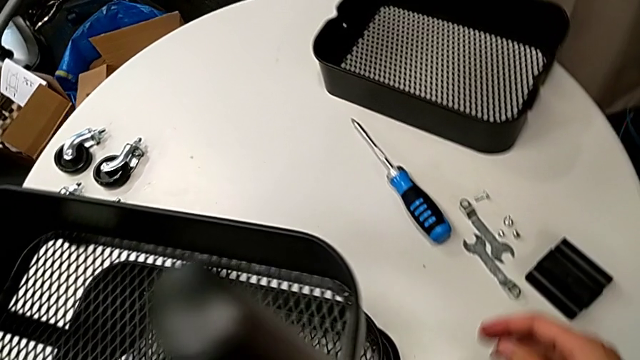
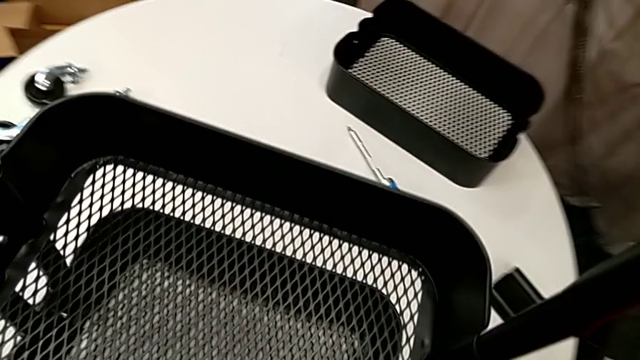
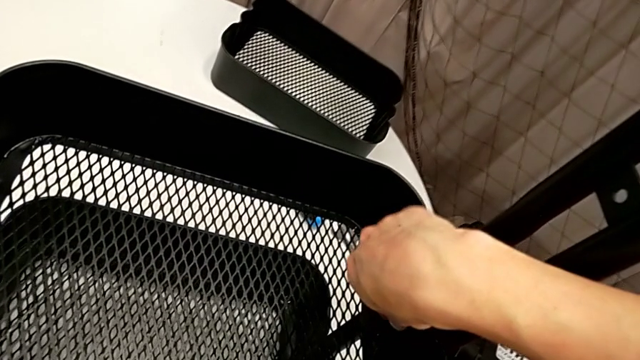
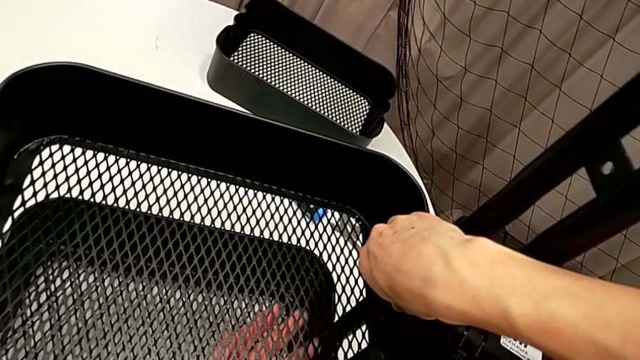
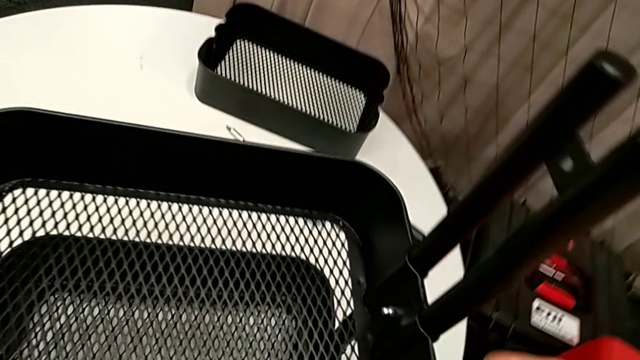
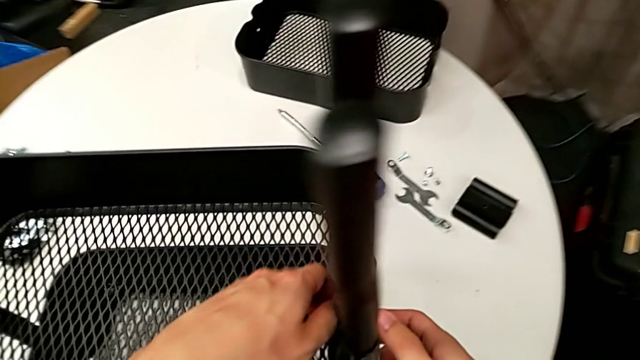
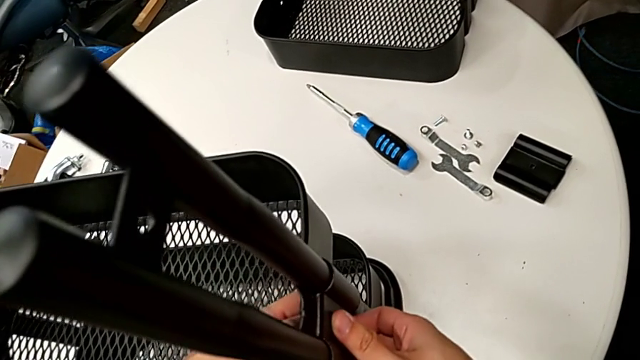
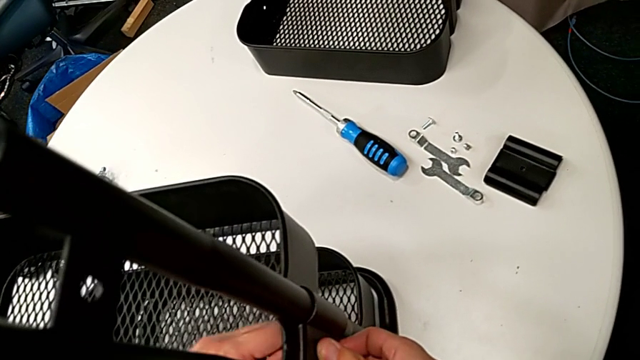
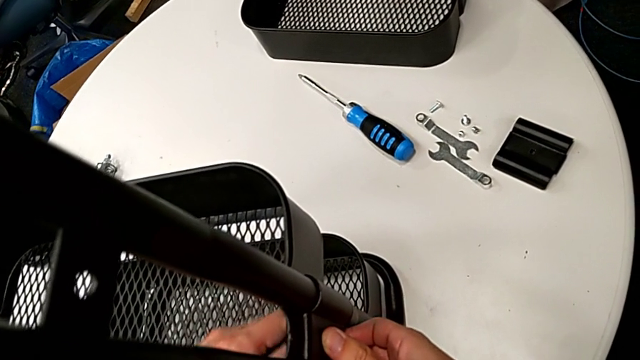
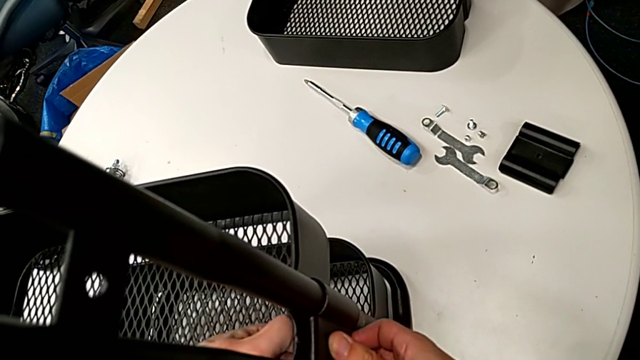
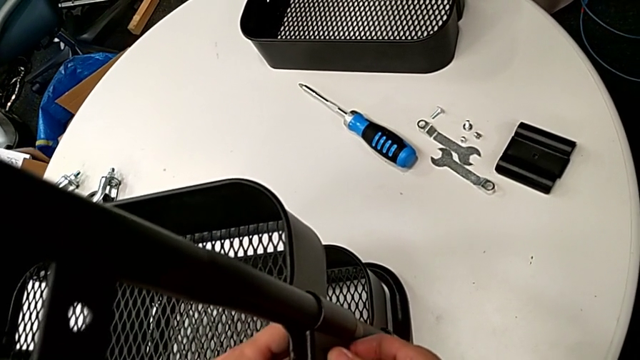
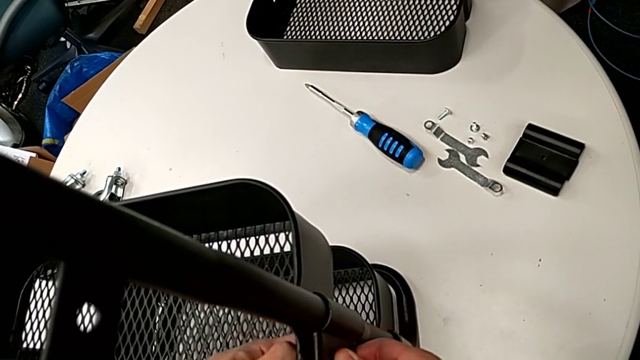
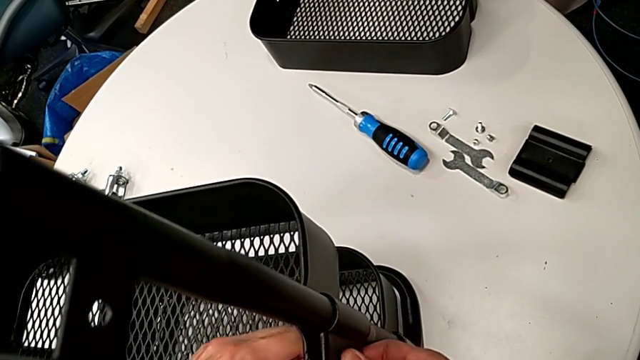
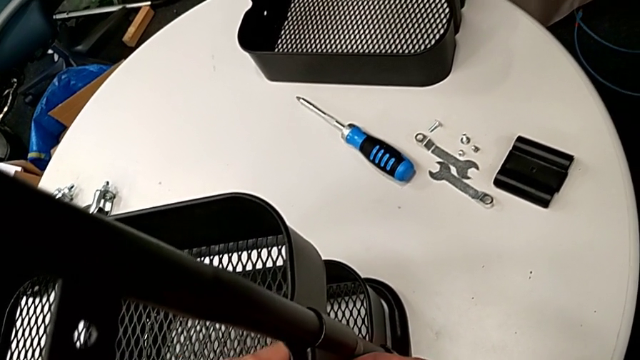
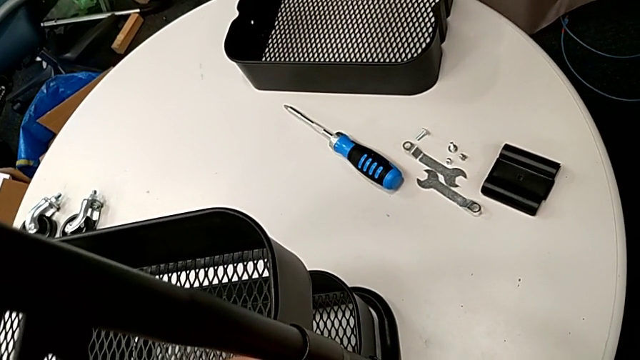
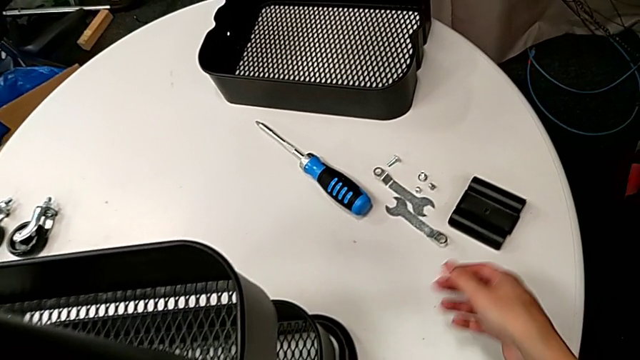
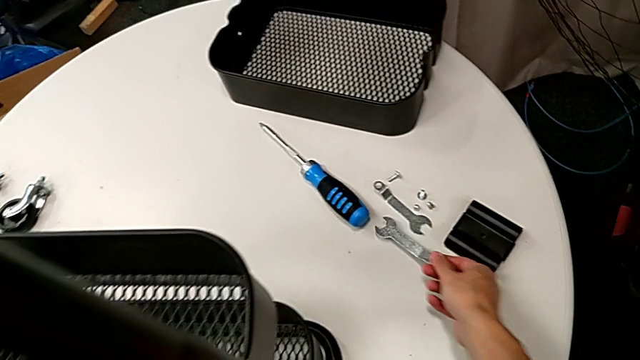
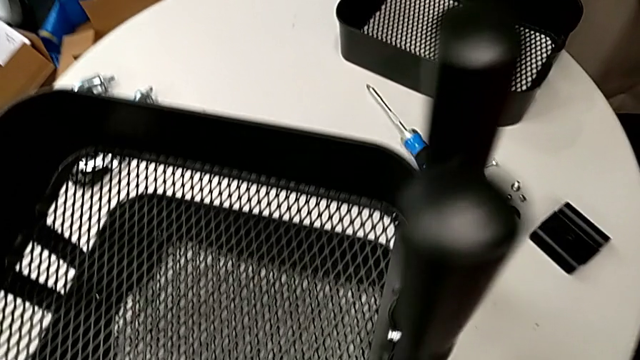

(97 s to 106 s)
The camera wearer is disassembling the tray in the middle. They unscrew the third hexagon cap nut and grab the hexagonal wrench.

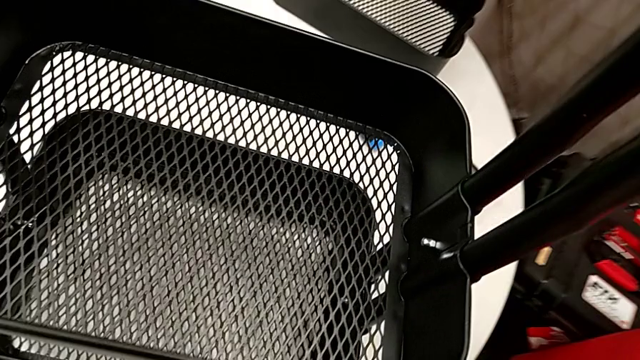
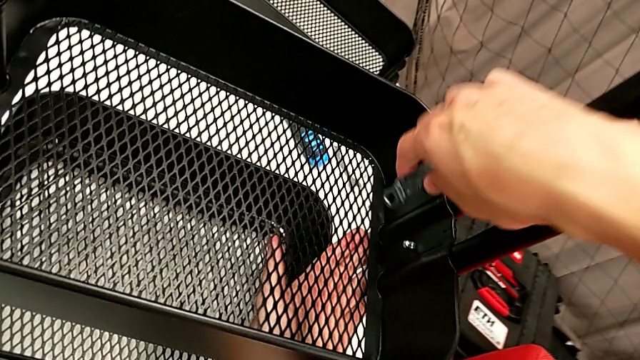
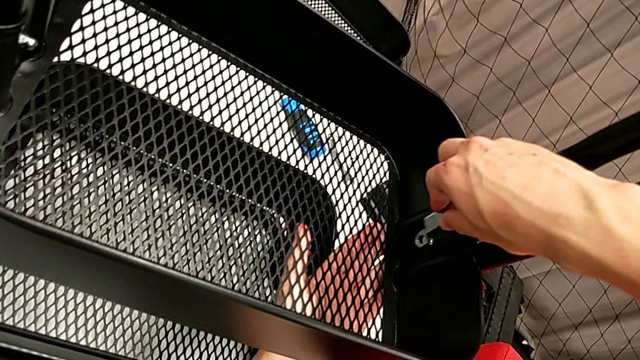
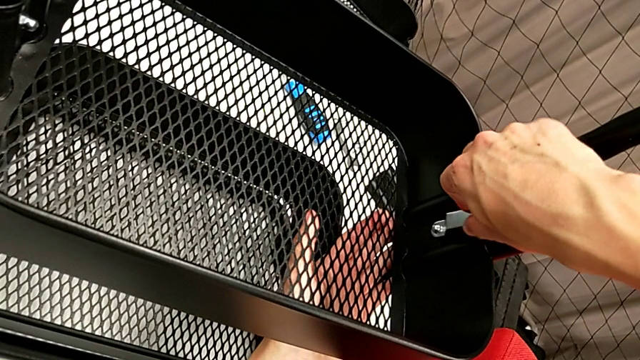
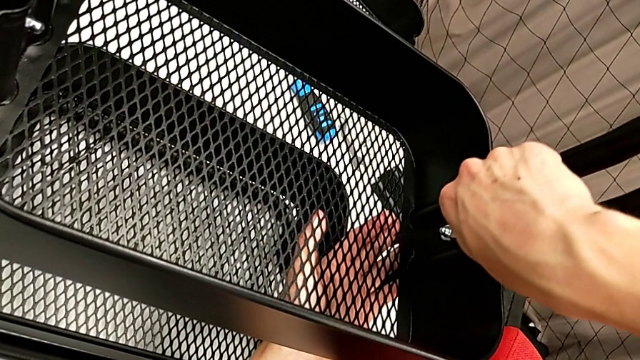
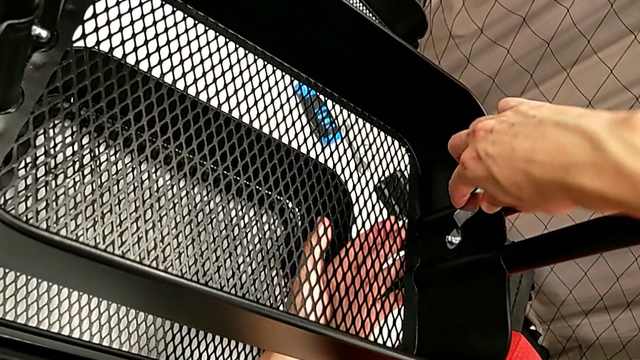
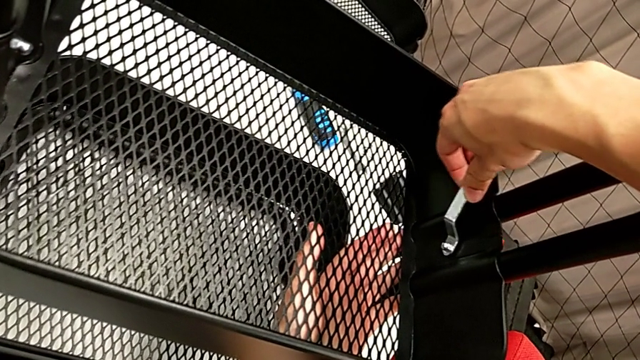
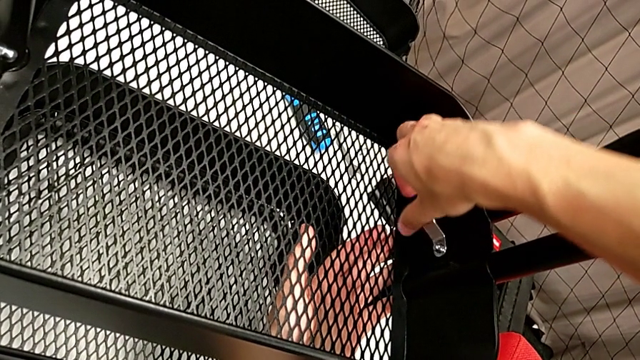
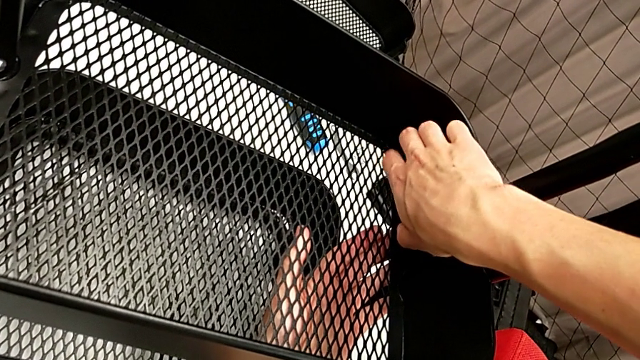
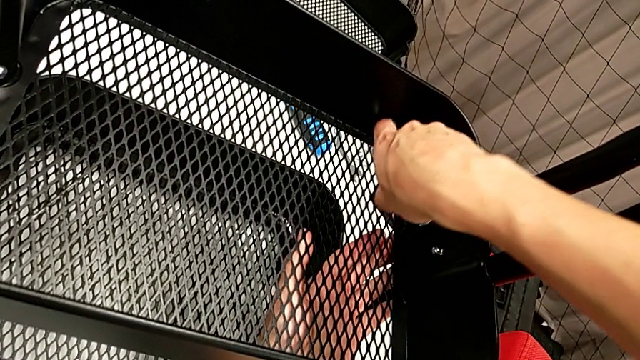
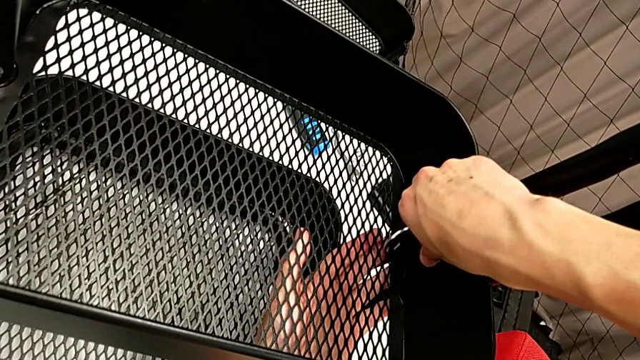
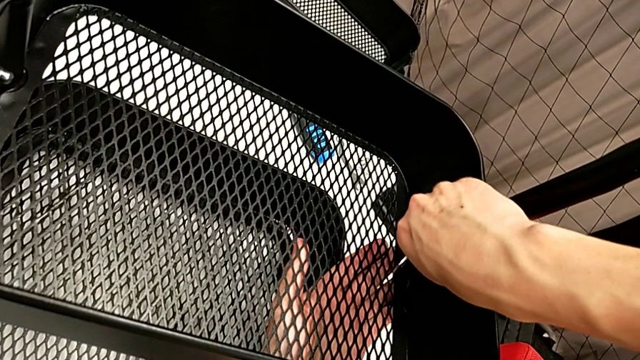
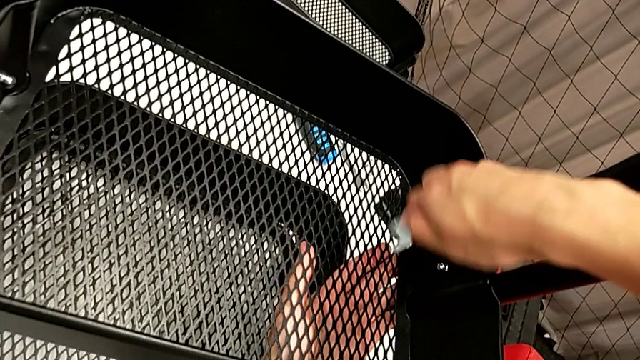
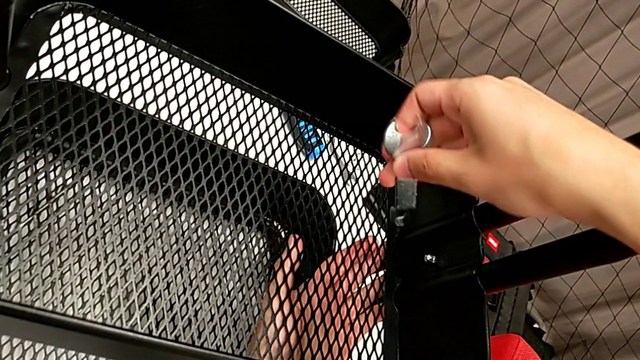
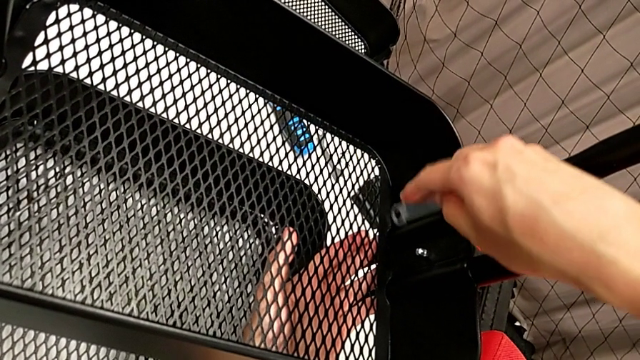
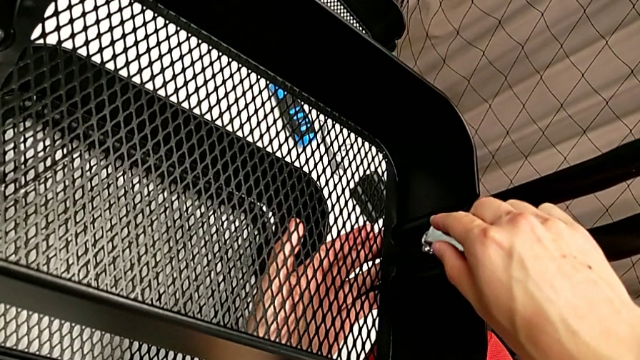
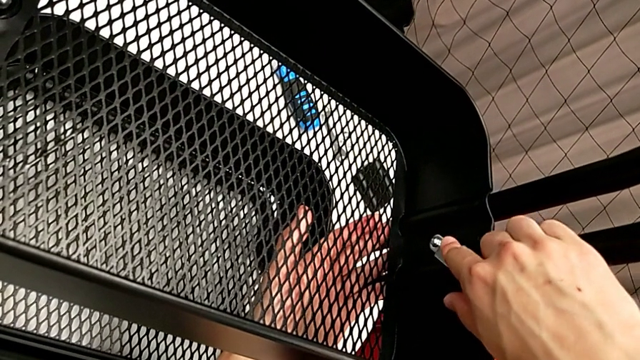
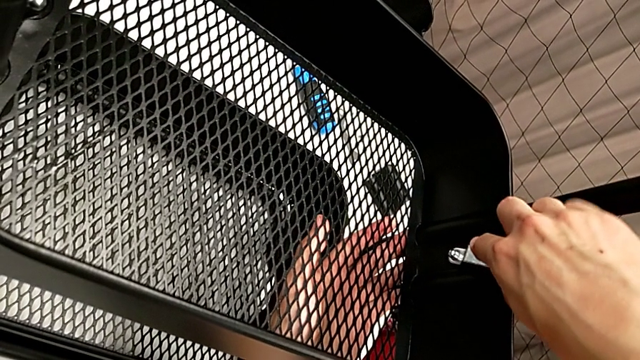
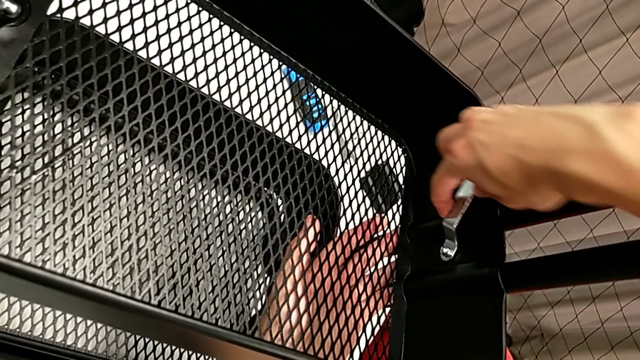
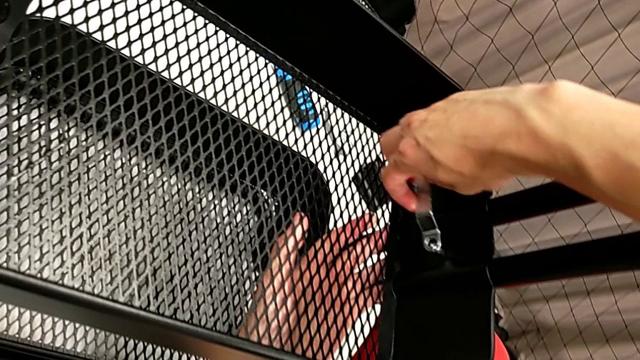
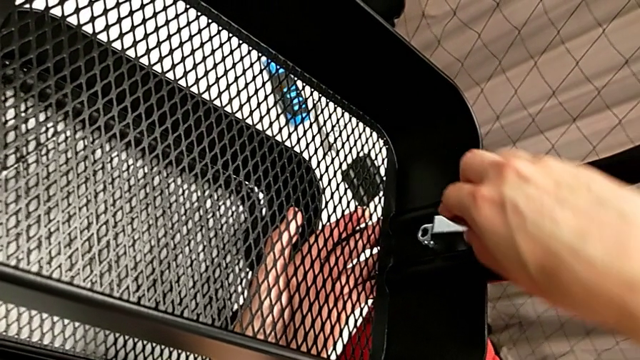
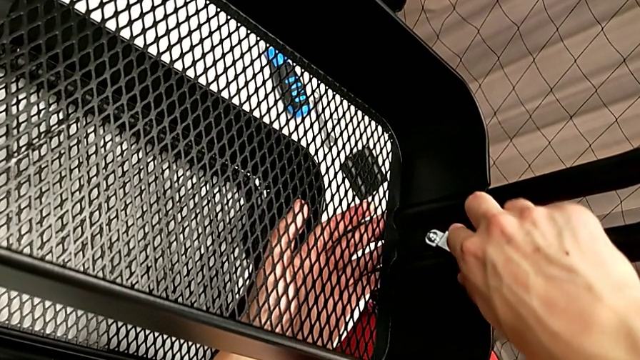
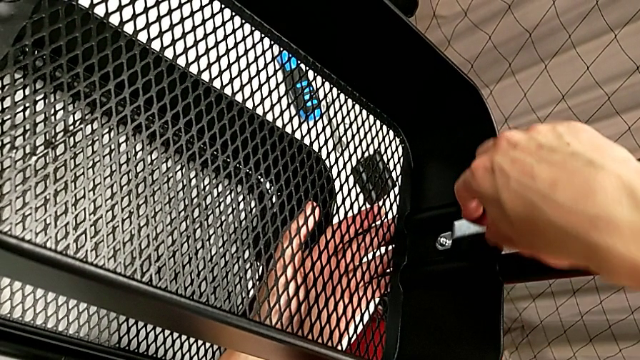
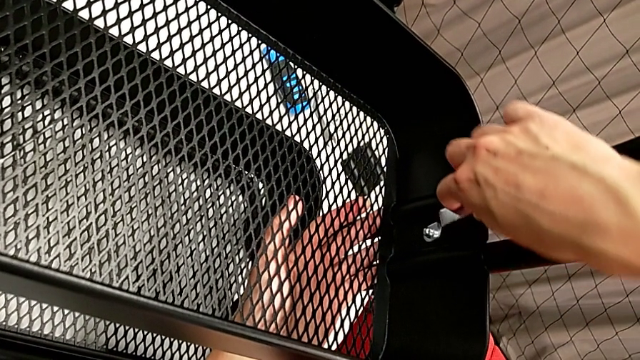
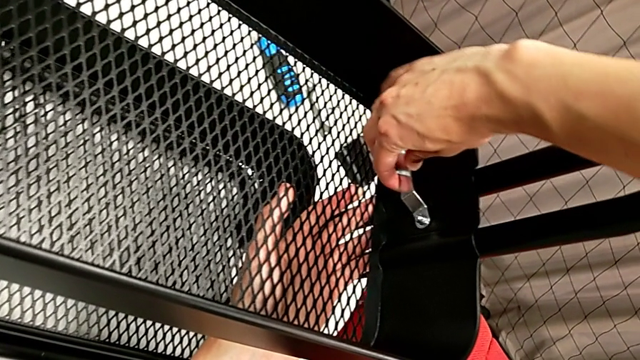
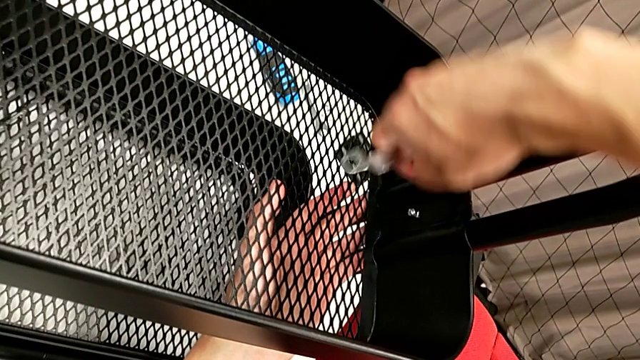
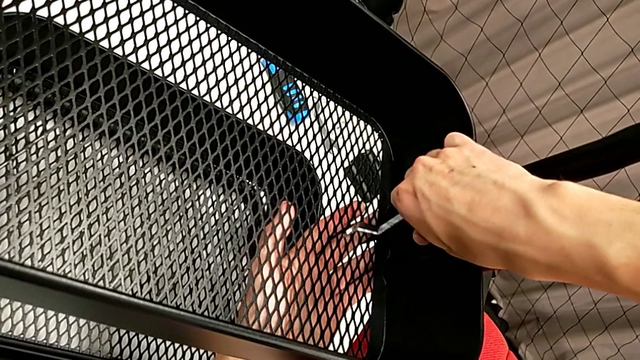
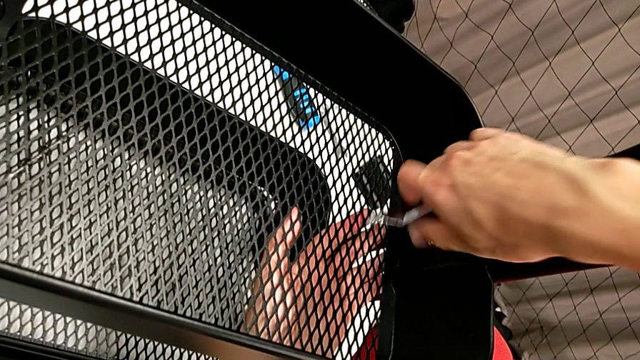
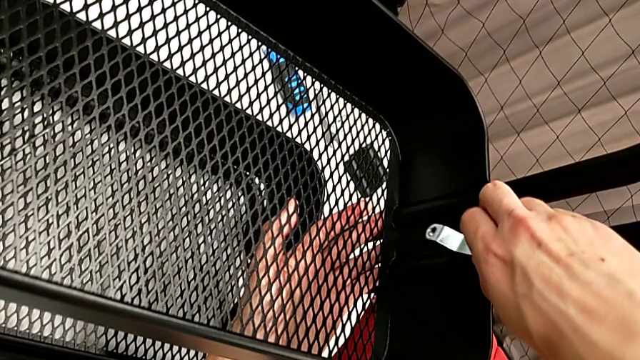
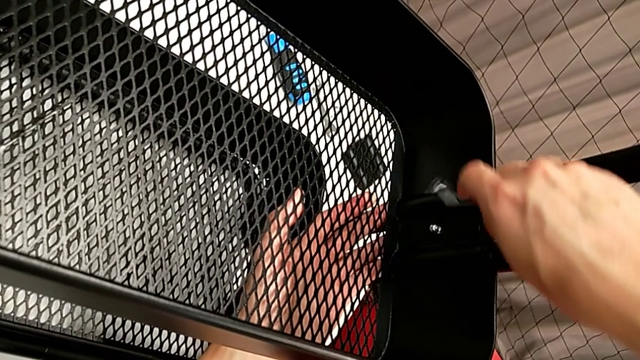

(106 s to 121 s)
The camera wearer is disassembling the tray in the middle. They begin to unscrew the third hexagon cap nut.
